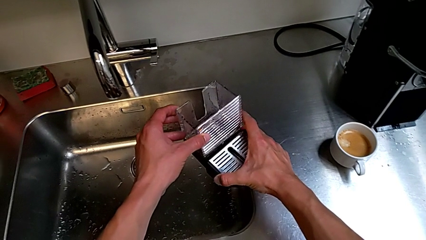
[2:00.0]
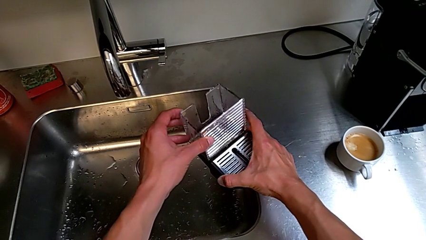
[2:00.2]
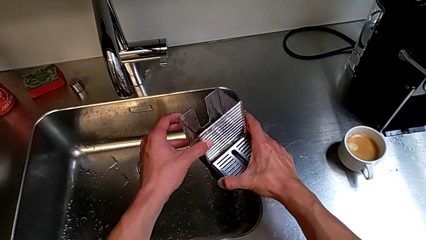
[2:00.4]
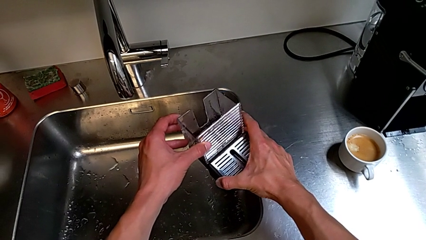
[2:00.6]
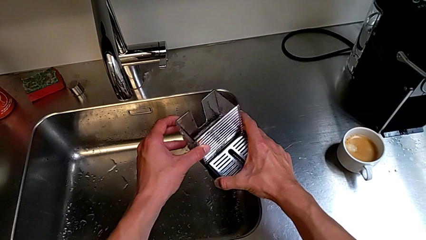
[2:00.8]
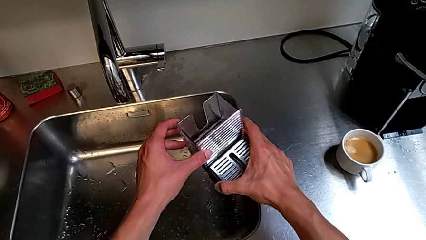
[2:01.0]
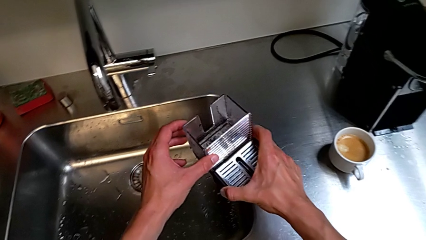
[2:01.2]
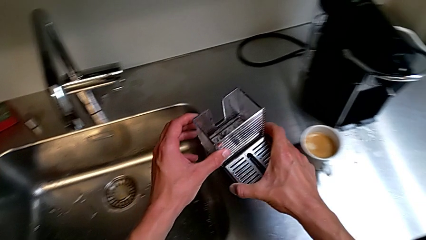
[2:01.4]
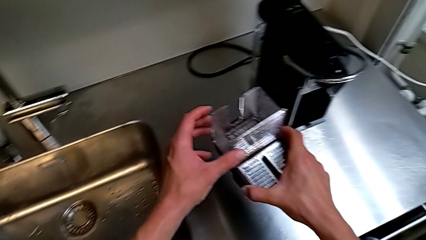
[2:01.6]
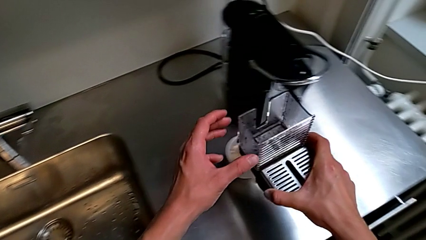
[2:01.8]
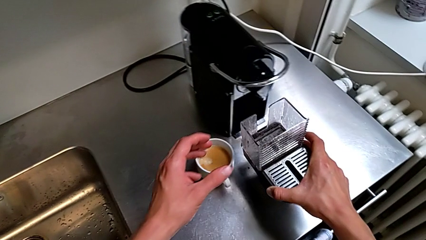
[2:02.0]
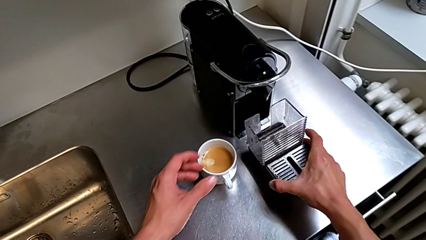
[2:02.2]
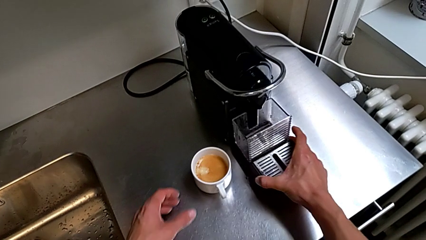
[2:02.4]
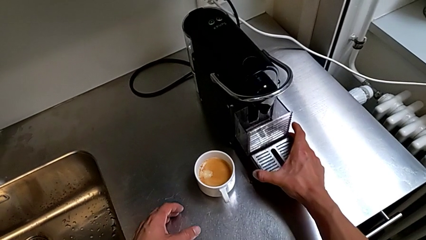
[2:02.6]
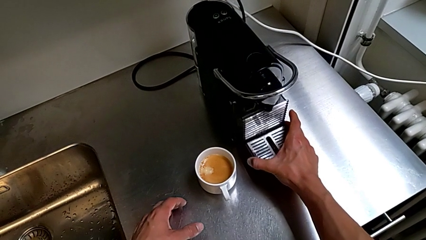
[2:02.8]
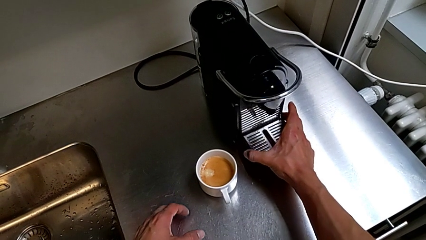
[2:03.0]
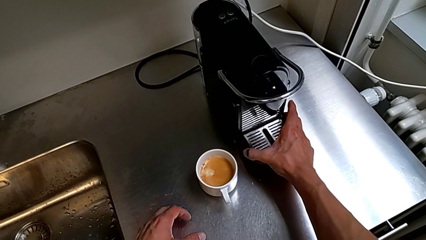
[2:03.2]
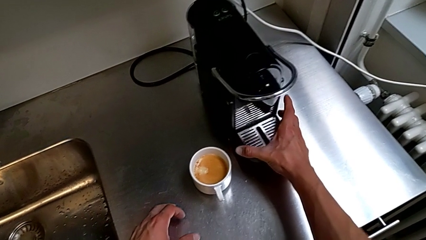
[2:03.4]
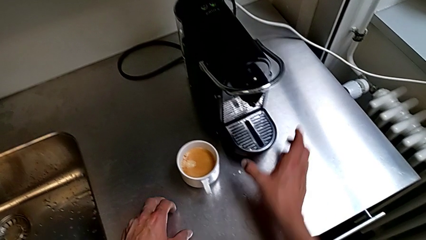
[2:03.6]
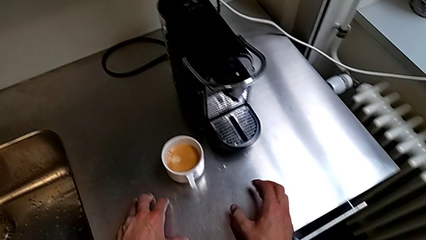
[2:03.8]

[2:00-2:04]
The camera wearer is emptying the drip tray. They assemble the capsule container with the left hand and insert the drip tray with the right hand.
